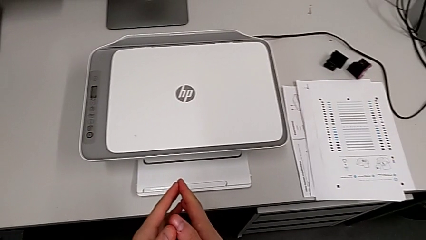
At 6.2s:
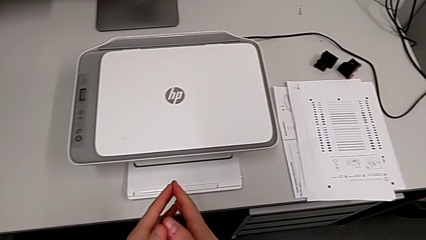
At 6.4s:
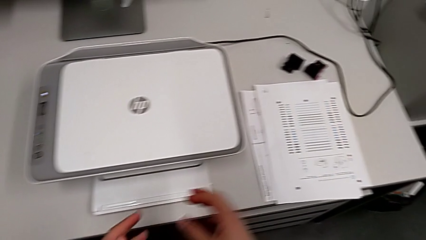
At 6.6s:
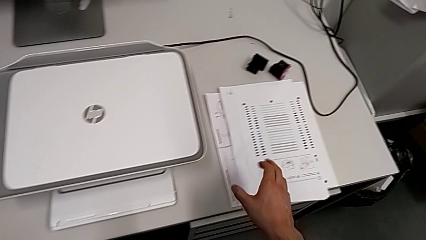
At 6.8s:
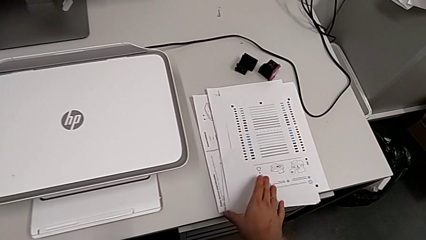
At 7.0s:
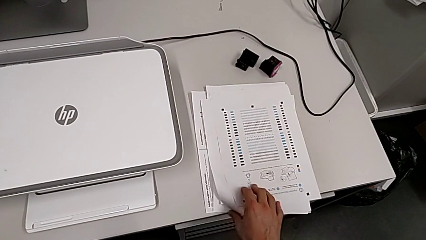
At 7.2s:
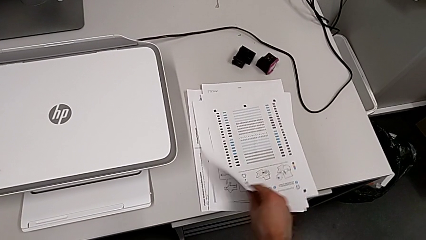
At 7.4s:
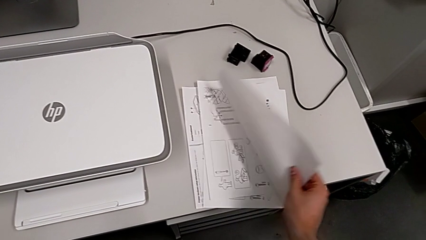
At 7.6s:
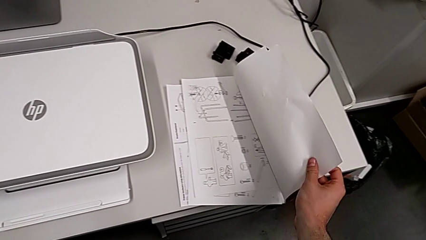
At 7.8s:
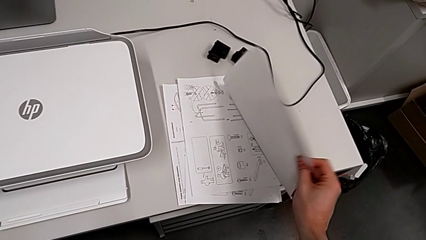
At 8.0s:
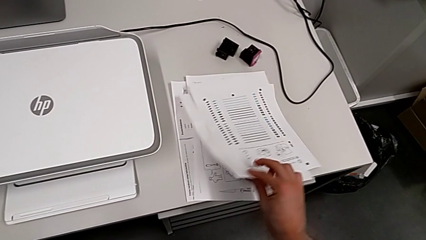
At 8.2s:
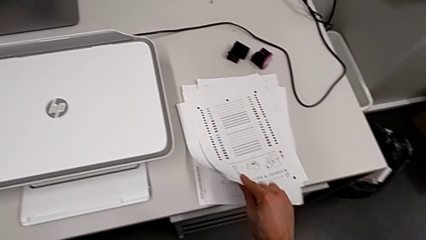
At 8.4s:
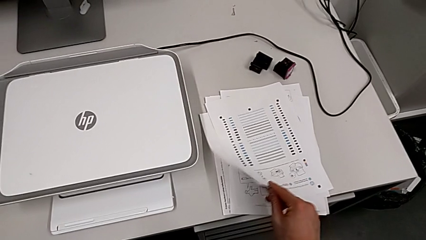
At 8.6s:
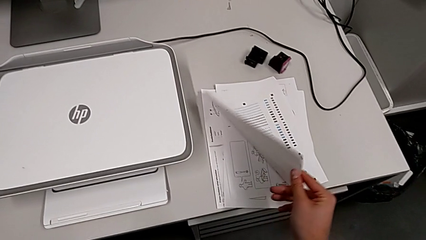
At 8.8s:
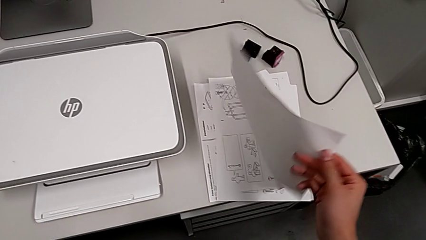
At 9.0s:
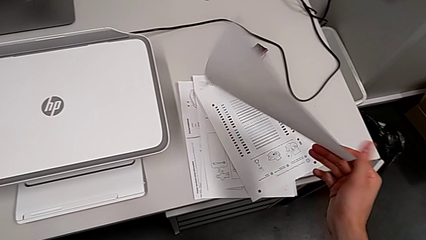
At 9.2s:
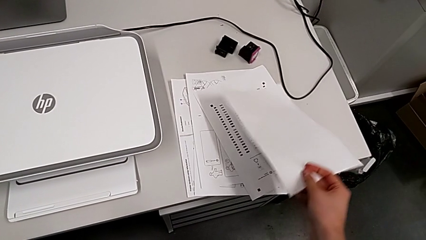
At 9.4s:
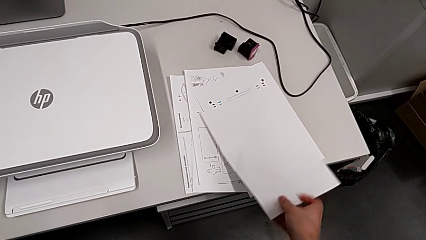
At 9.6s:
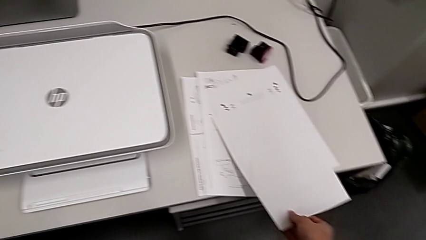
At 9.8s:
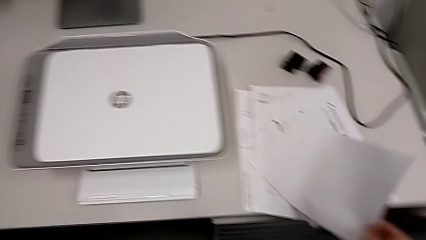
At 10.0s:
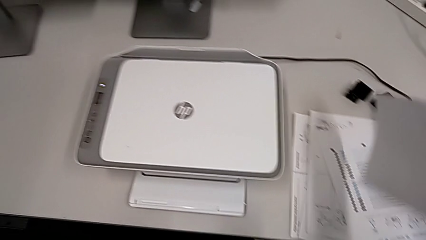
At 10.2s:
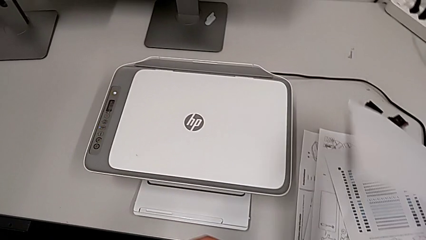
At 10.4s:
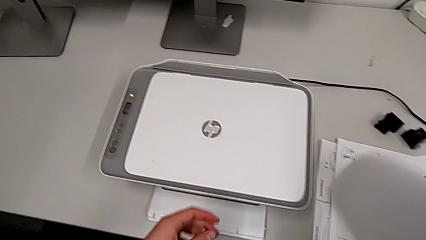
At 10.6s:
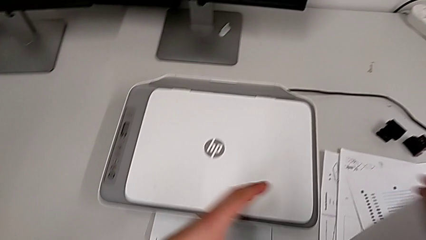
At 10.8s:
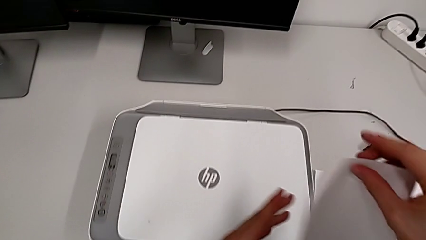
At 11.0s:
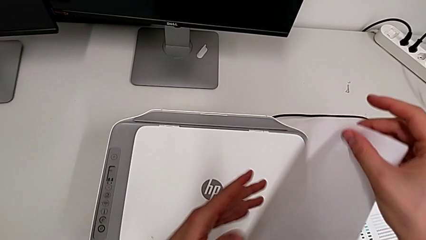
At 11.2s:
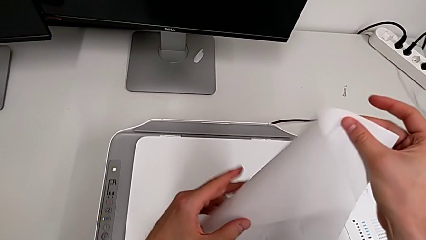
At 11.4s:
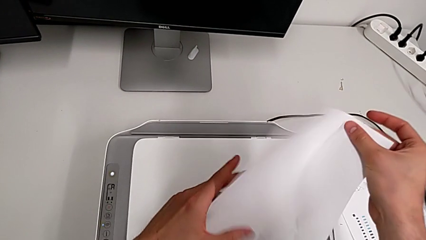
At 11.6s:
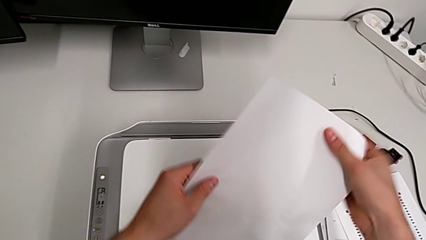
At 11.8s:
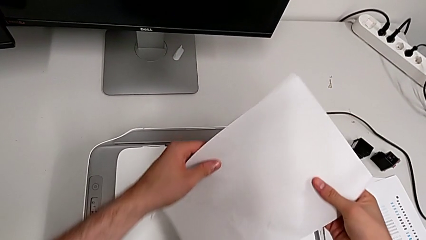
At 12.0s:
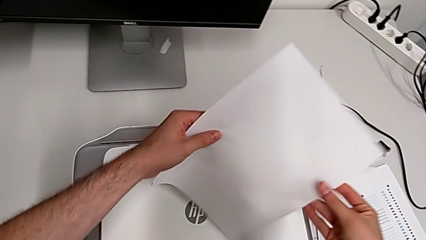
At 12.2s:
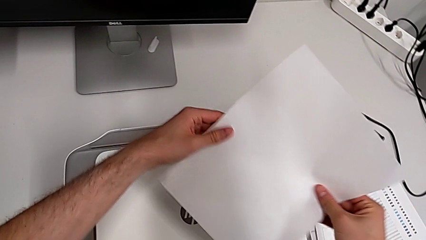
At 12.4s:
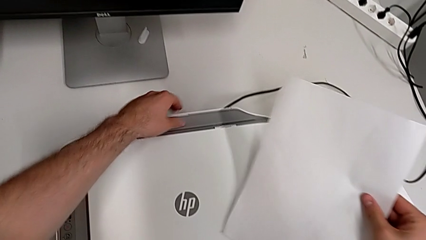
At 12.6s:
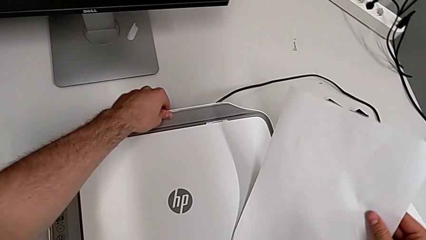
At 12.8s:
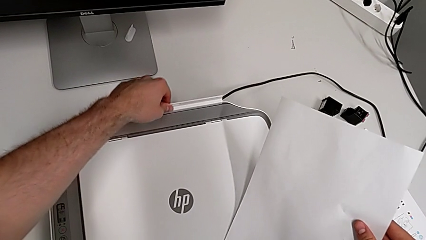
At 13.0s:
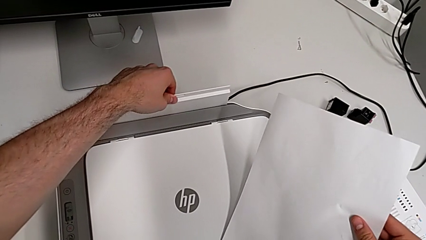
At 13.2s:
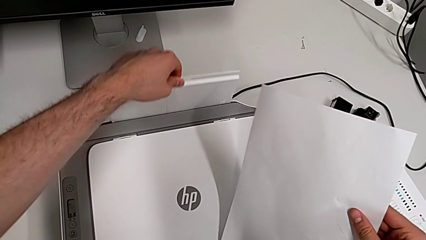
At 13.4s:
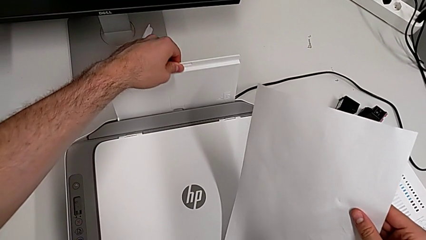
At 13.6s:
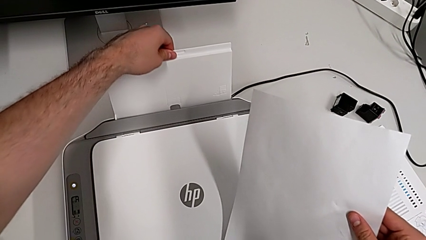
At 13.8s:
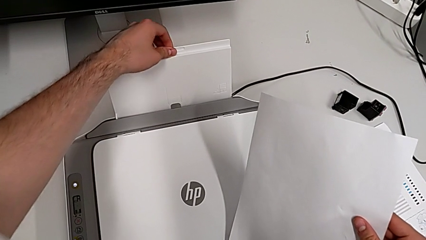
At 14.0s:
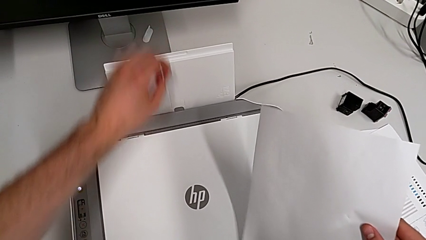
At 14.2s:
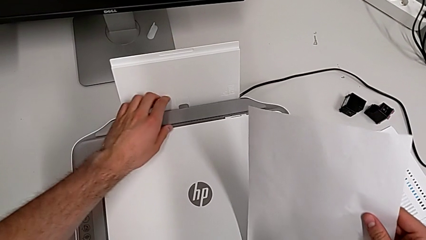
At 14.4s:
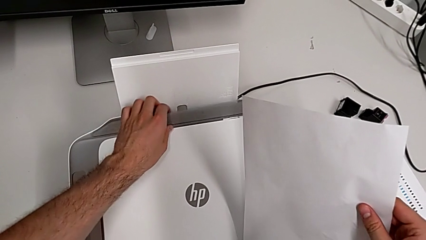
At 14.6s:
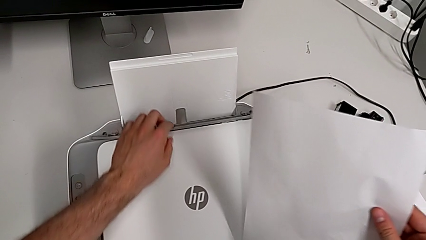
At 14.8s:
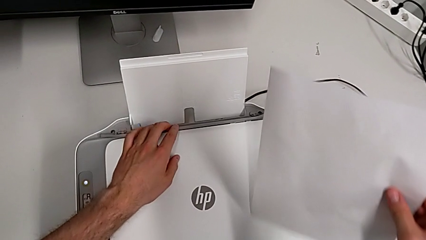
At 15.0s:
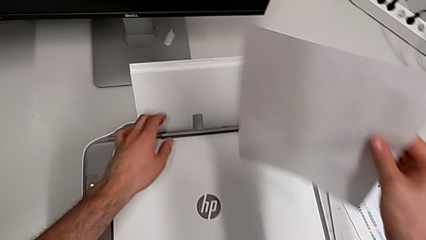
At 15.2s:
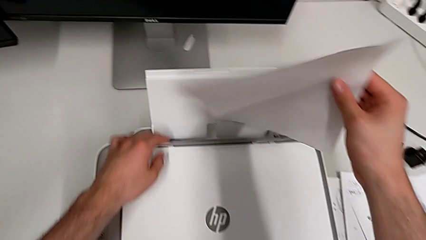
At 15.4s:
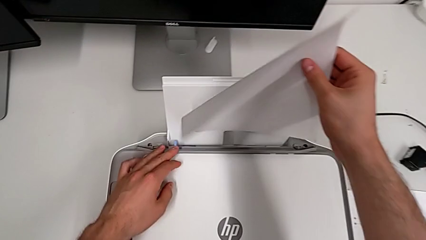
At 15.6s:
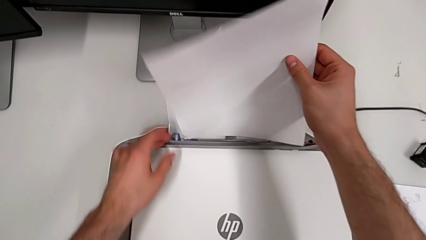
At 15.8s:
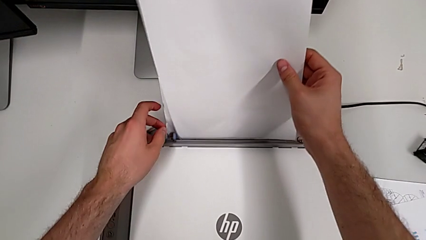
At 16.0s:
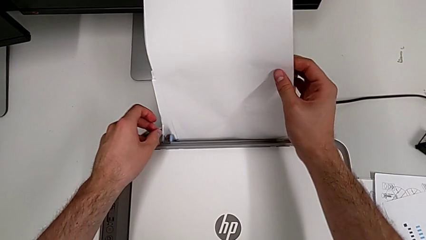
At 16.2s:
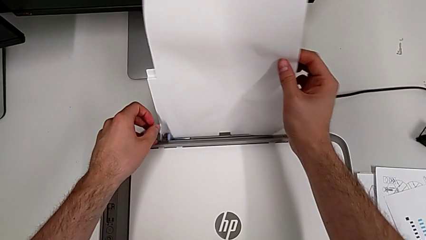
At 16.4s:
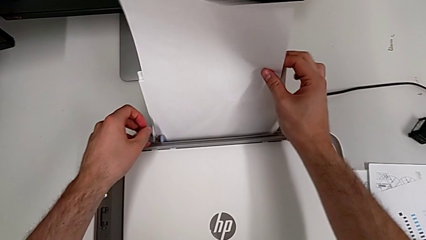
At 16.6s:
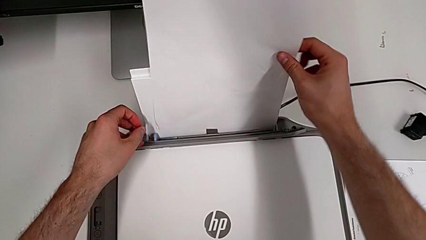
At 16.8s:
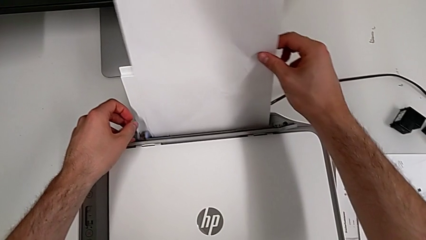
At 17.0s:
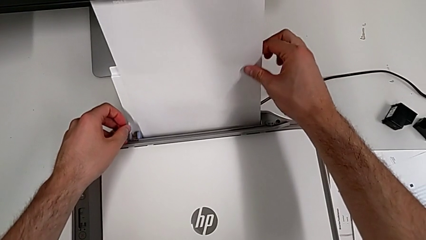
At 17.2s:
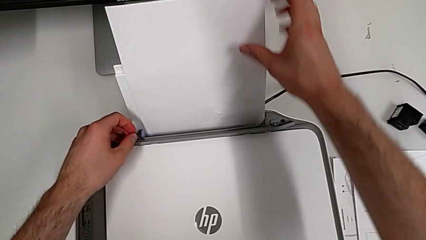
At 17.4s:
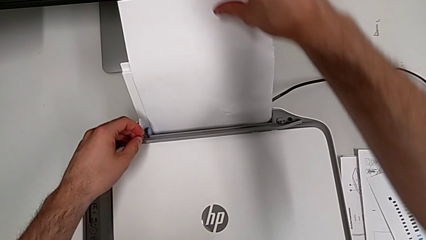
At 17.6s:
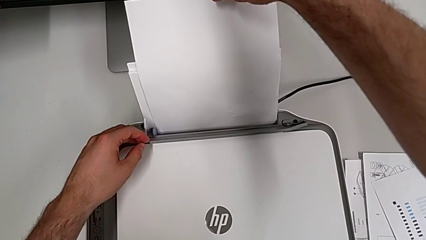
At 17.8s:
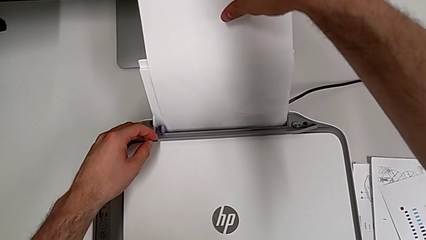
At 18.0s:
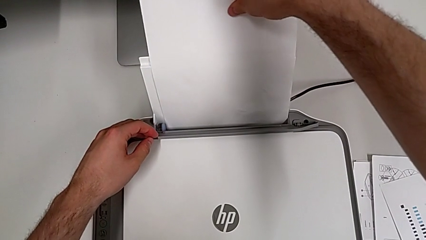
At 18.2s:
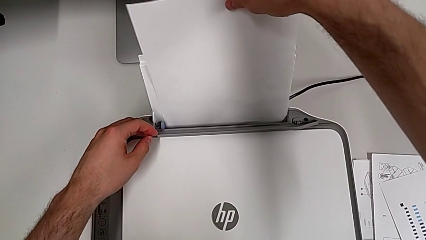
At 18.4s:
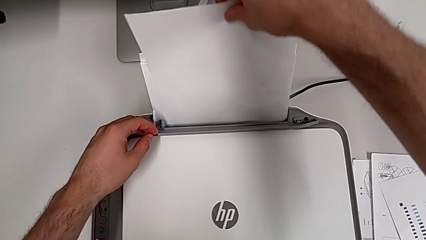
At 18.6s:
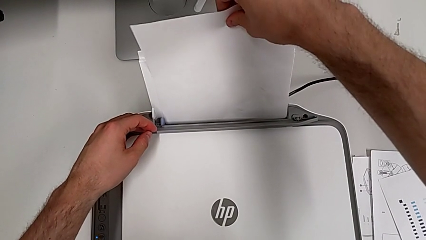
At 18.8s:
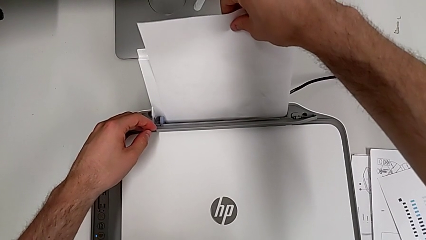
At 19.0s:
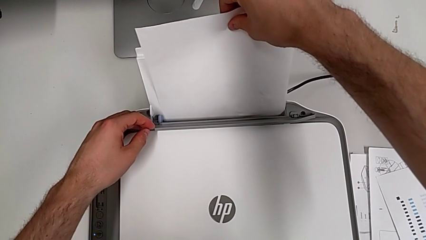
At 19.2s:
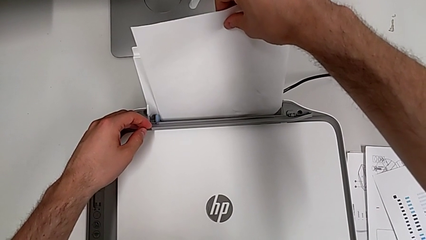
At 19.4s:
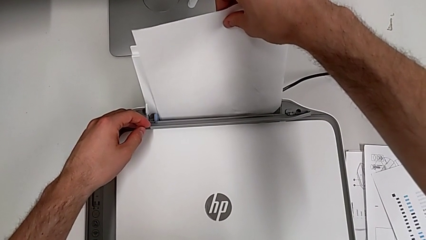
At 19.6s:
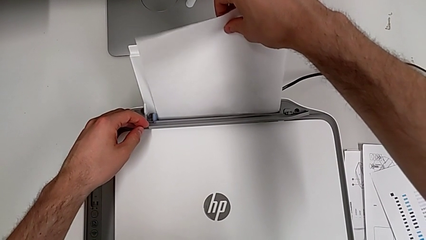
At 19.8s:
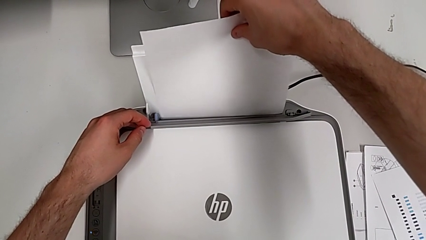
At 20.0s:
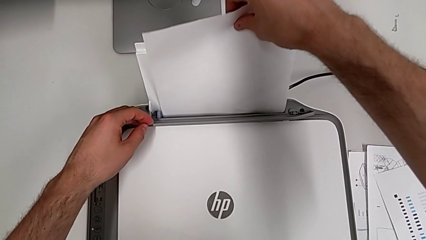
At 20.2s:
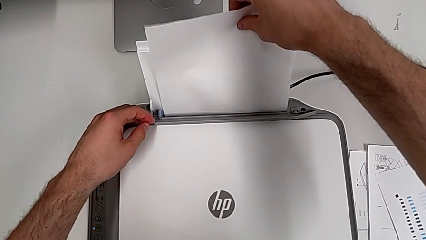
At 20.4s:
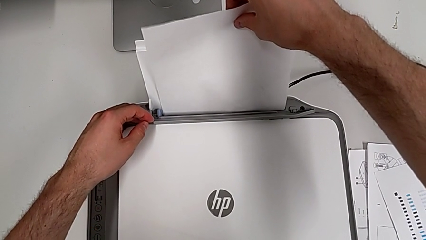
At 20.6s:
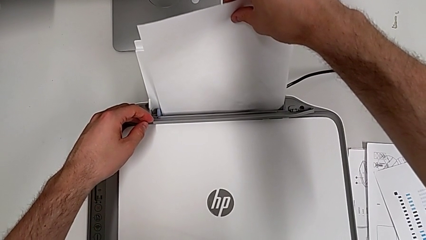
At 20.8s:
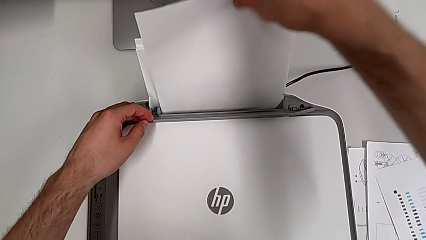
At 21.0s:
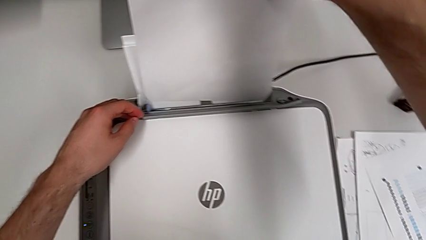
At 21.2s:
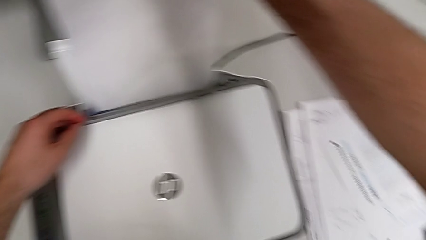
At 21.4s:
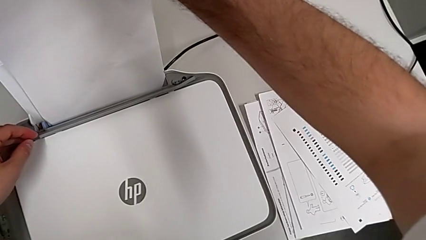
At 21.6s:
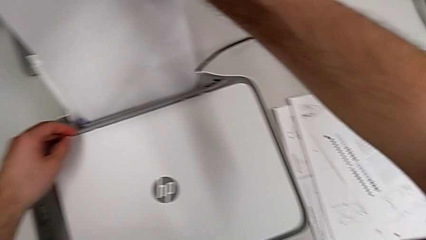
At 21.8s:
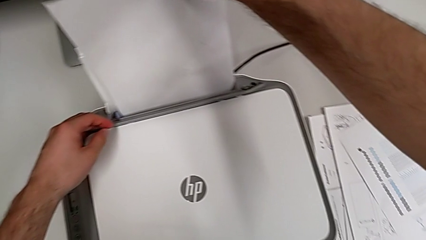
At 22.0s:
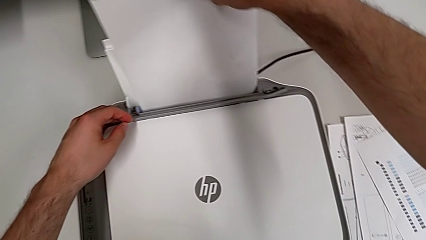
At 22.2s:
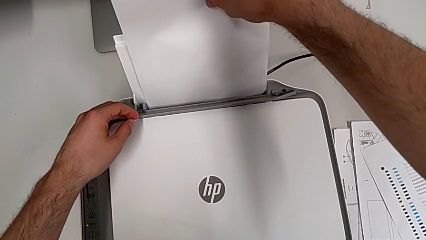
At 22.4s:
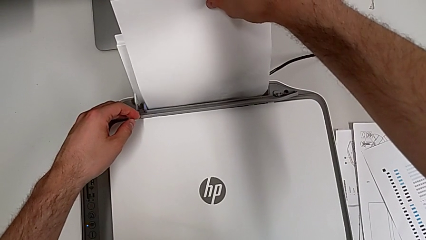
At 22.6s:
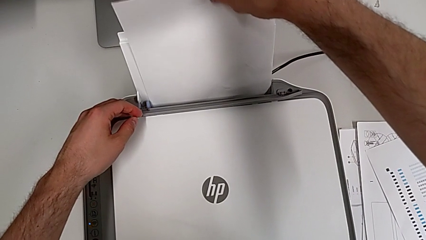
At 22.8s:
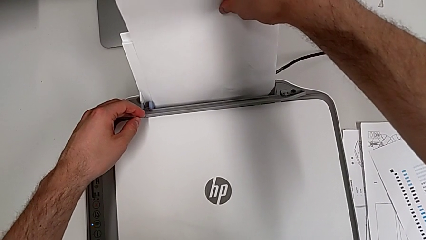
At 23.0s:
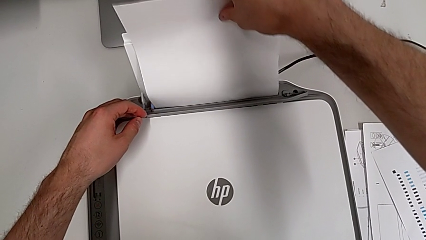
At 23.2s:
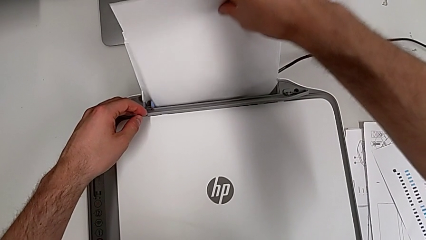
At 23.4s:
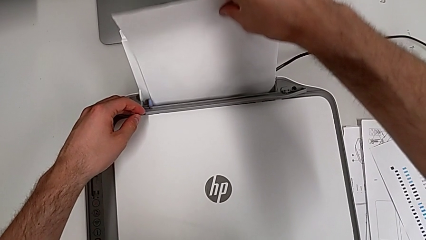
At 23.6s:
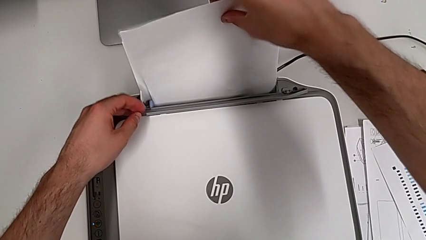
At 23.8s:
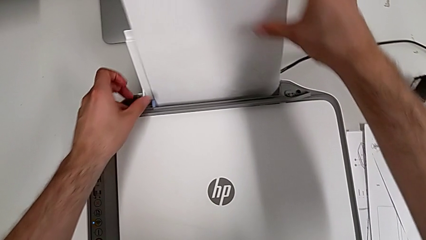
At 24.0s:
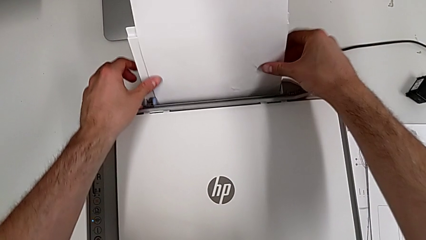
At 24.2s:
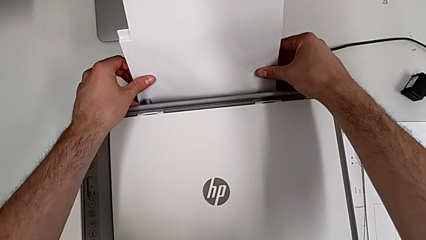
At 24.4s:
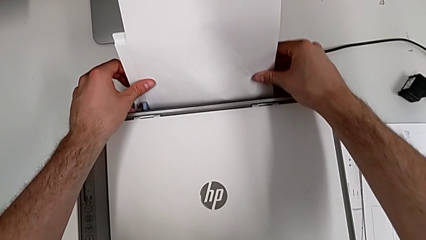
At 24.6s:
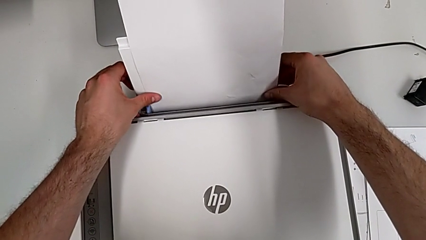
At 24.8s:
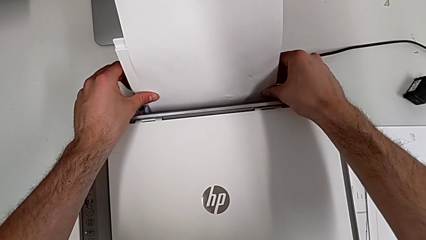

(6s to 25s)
The camera wearer is inserting a stack of paper into the paper stand. They inspect the white paper stack, lift it, open the paper tray, place the paper stack and begin to align the paper stack.
